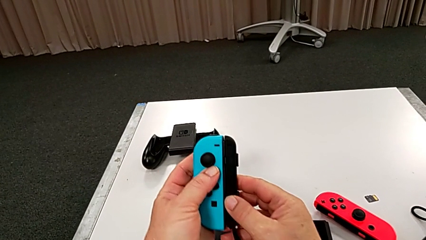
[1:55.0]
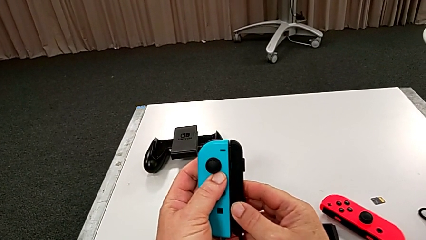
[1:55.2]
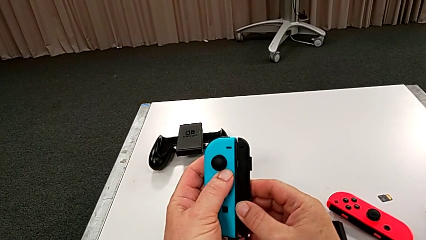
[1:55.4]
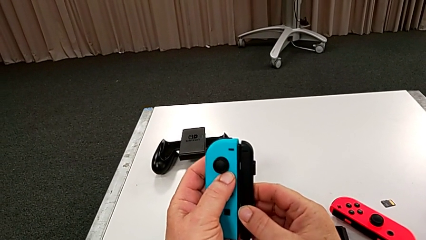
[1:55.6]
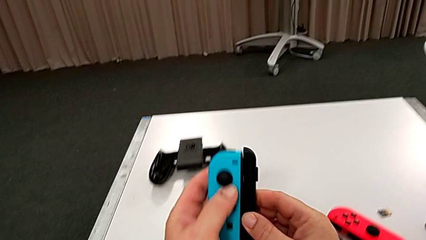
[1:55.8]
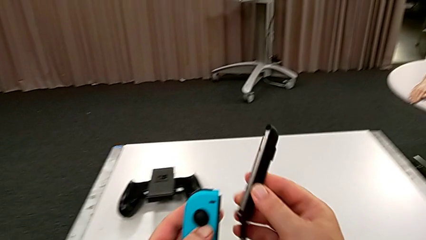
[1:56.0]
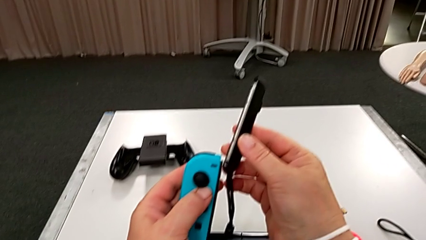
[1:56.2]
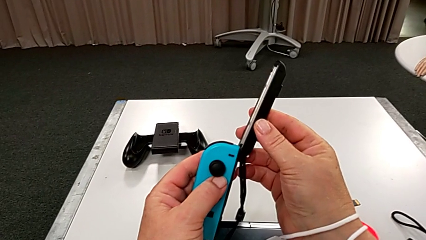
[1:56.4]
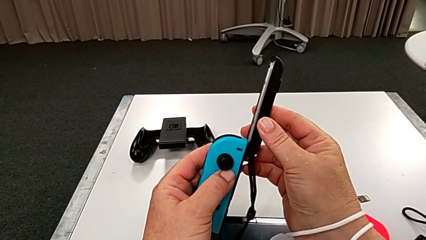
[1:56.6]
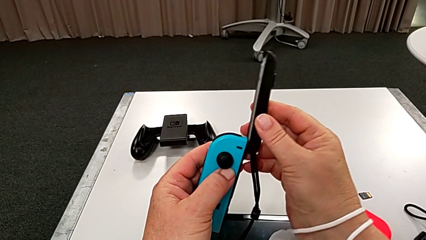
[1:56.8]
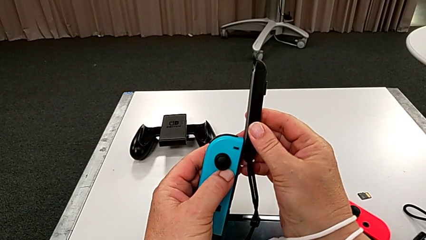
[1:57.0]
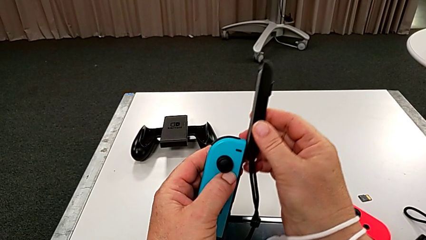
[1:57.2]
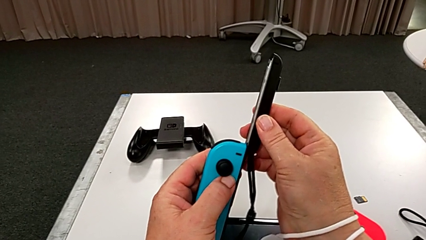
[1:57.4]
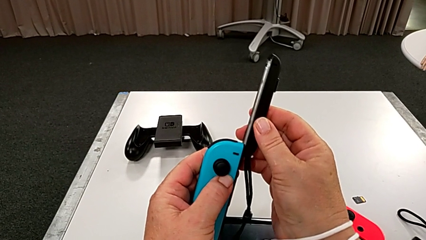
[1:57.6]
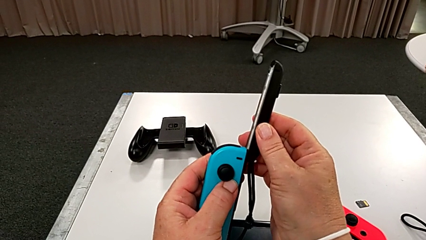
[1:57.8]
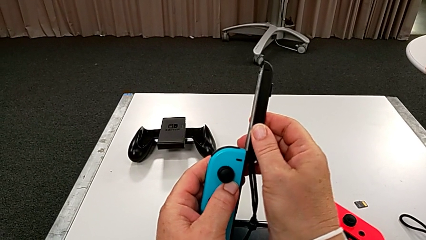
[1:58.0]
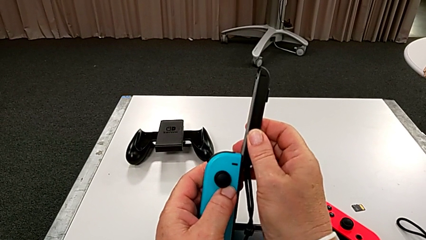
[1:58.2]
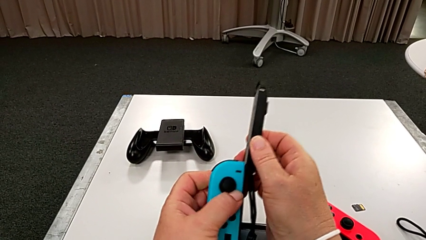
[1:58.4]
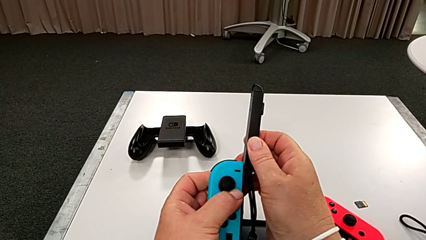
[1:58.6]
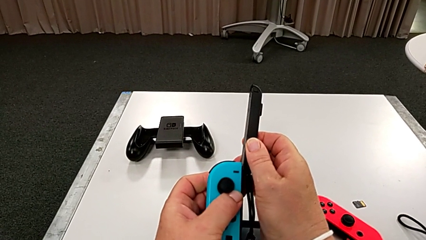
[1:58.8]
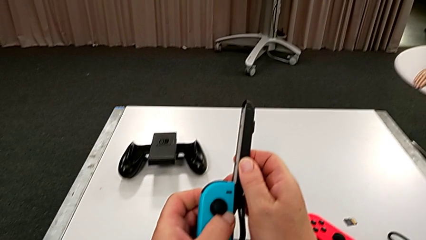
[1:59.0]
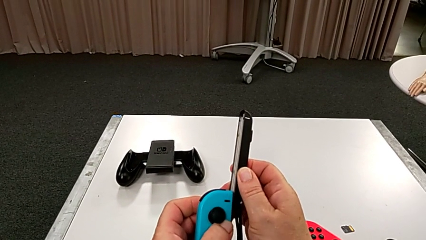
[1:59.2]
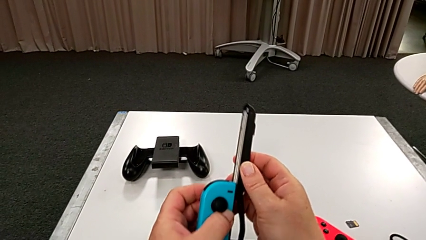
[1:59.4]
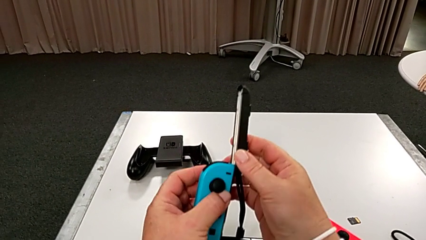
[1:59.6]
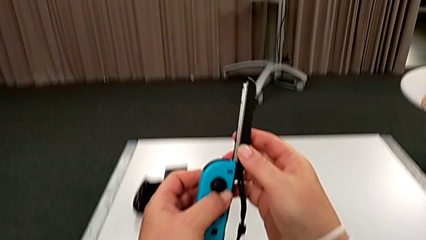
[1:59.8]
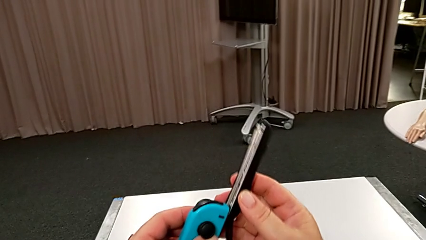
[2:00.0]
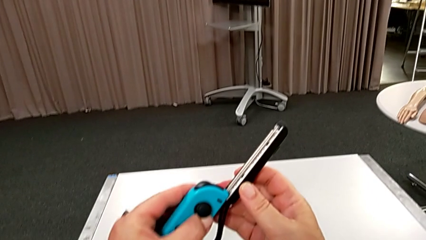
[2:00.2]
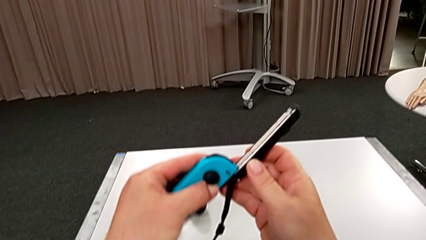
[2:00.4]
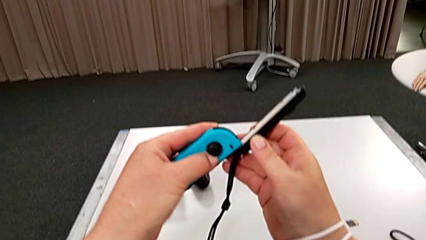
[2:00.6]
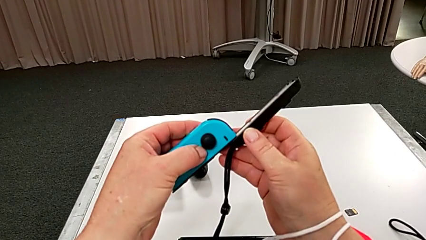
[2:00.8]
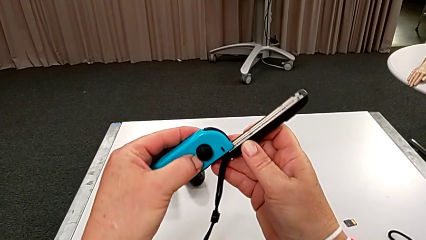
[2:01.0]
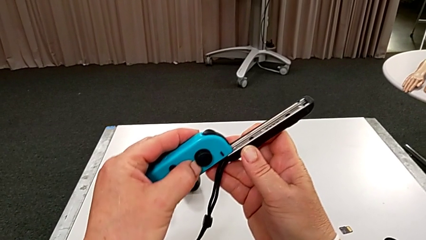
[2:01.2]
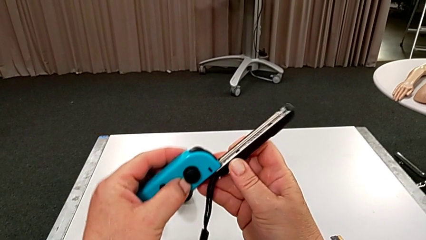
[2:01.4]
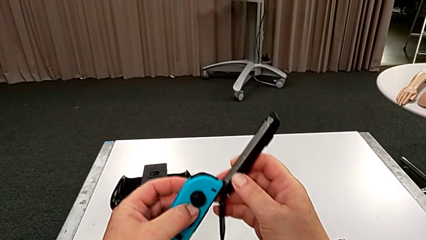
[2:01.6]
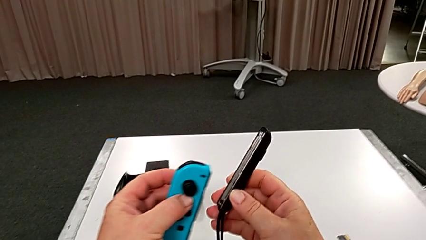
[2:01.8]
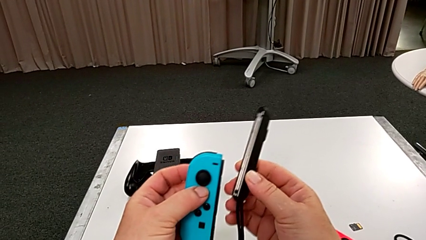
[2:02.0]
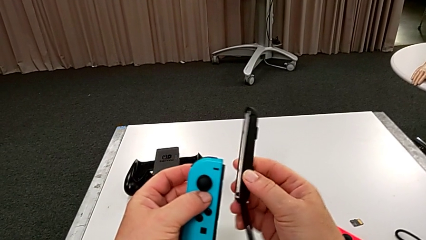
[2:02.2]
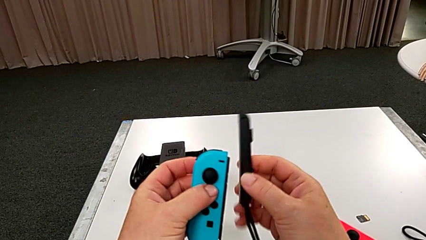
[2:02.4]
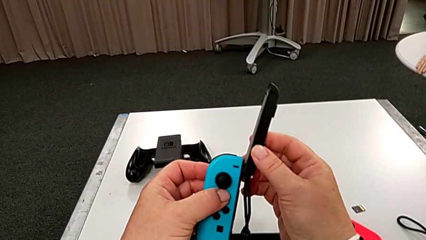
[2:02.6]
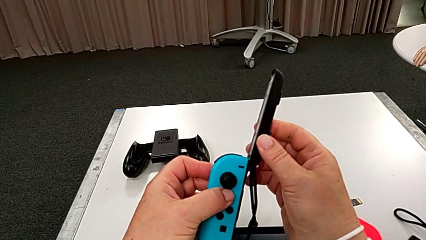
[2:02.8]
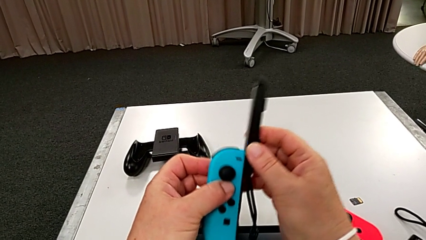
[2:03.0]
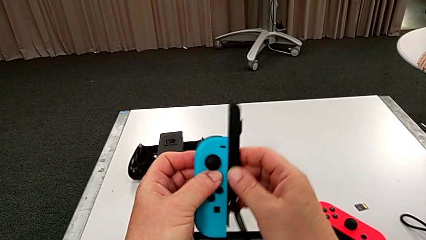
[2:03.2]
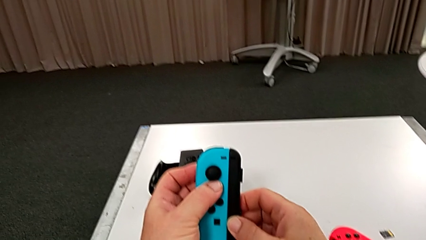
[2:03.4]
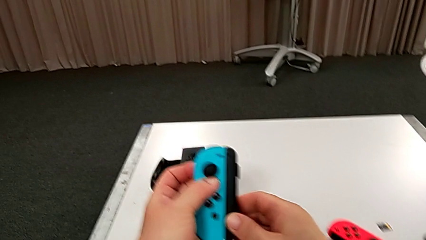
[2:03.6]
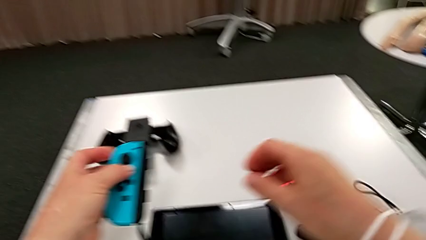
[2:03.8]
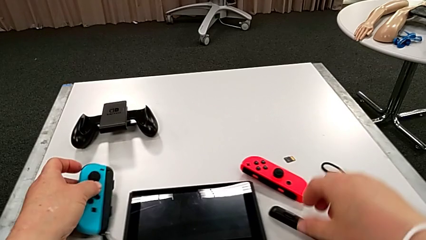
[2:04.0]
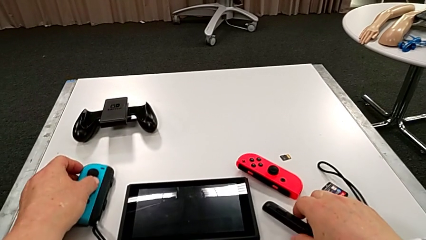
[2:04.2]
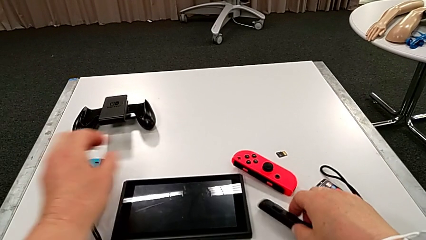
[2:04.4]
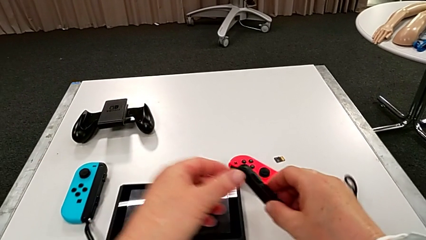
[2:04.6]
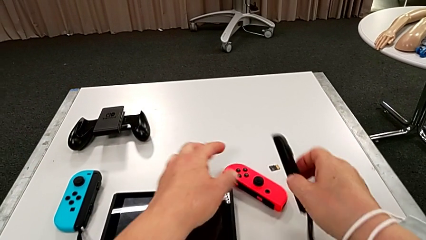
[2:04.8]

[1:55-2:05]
The camera wearer is putting the controllers onto the Joy-Con strap. They keep inserting the blue Joy-Con controller.

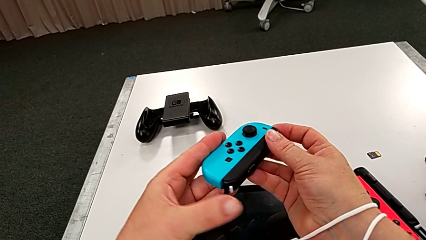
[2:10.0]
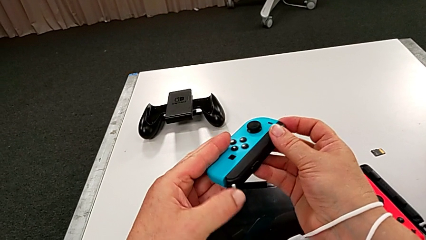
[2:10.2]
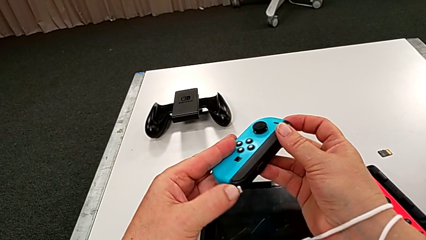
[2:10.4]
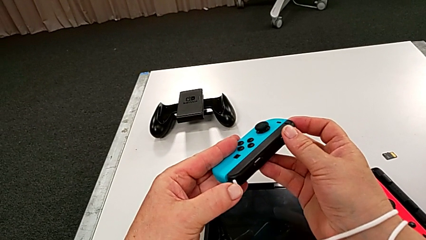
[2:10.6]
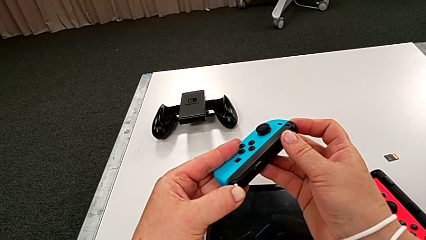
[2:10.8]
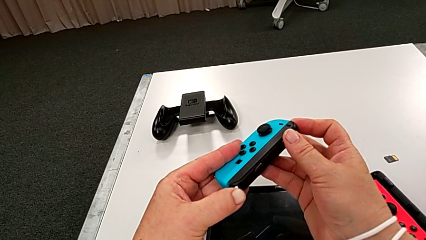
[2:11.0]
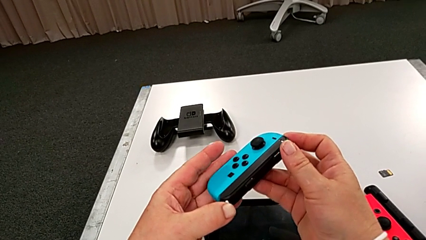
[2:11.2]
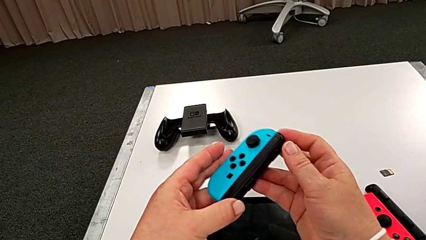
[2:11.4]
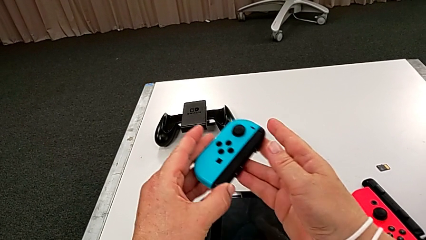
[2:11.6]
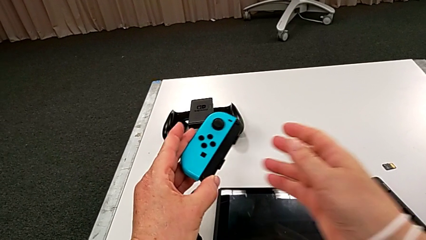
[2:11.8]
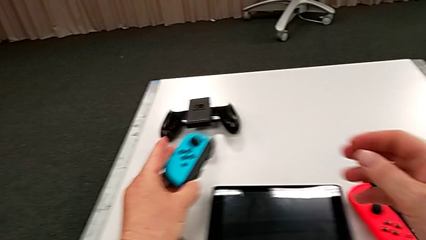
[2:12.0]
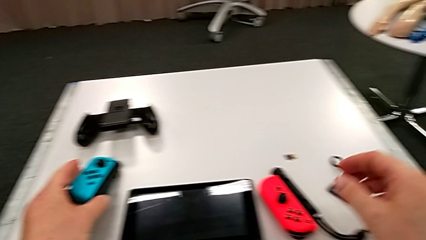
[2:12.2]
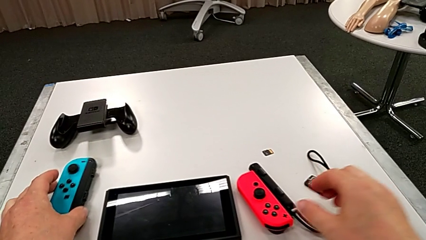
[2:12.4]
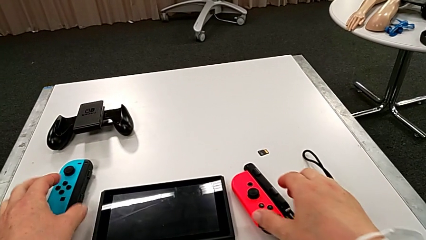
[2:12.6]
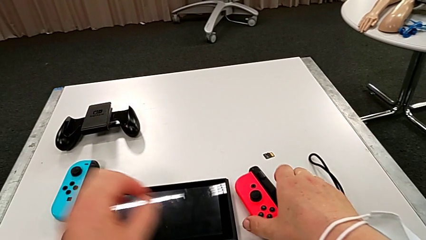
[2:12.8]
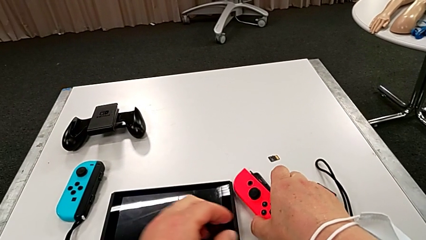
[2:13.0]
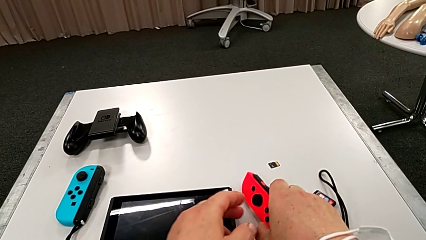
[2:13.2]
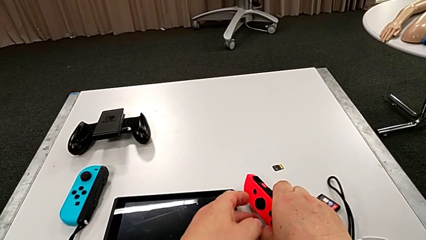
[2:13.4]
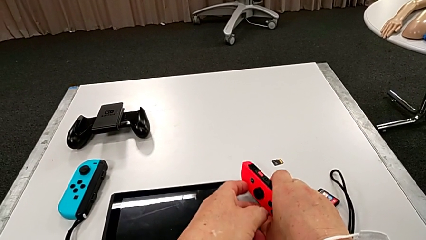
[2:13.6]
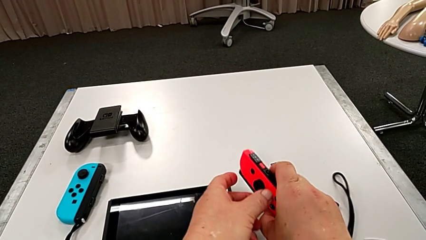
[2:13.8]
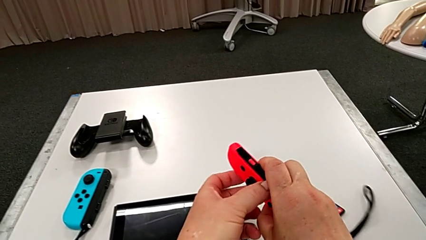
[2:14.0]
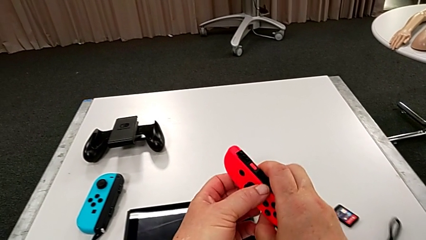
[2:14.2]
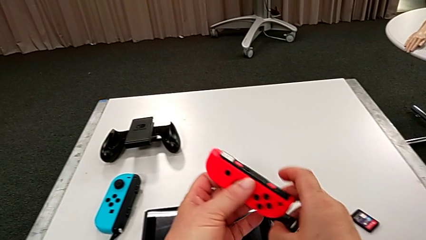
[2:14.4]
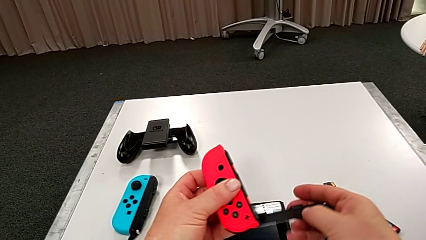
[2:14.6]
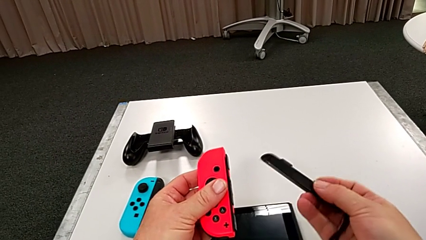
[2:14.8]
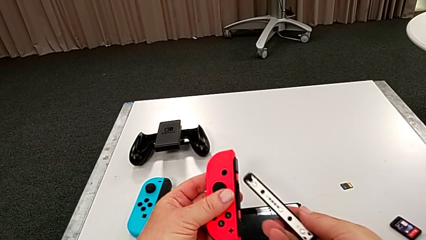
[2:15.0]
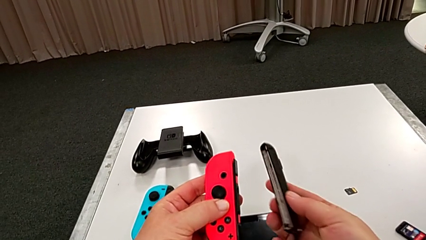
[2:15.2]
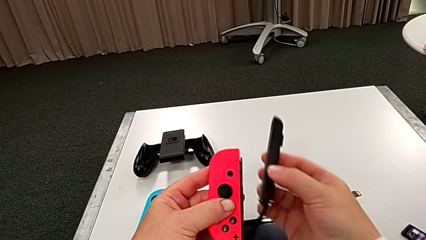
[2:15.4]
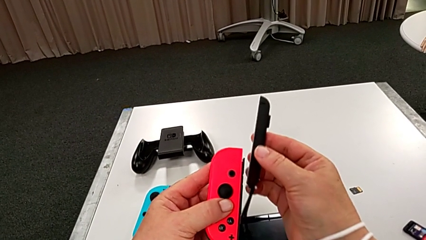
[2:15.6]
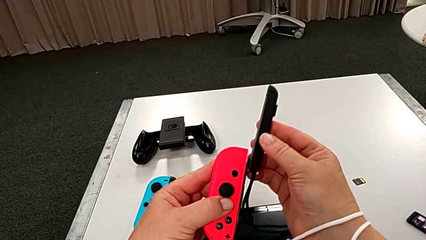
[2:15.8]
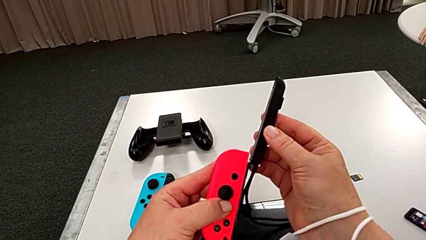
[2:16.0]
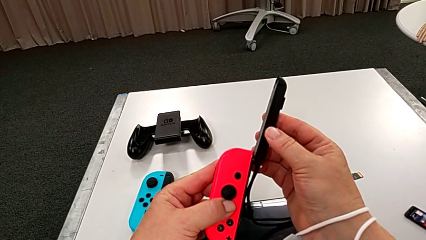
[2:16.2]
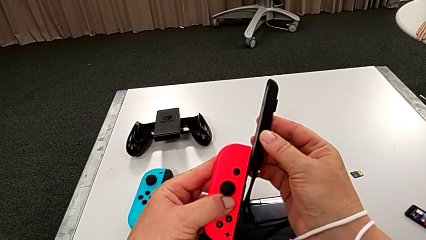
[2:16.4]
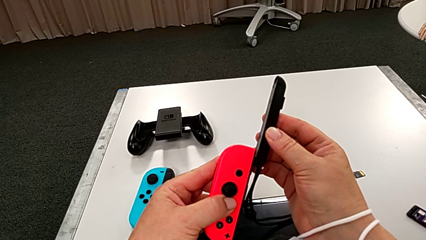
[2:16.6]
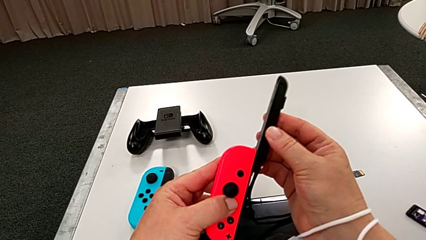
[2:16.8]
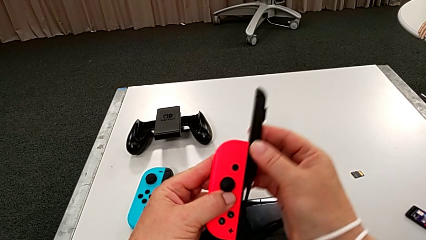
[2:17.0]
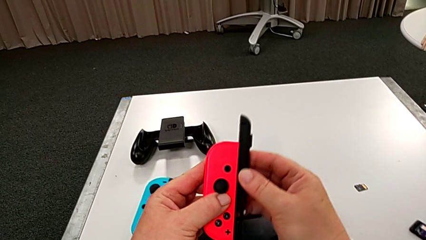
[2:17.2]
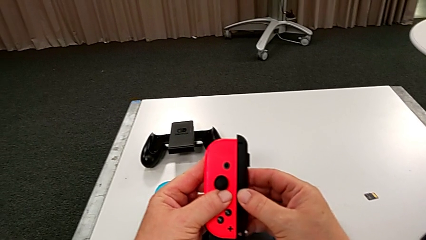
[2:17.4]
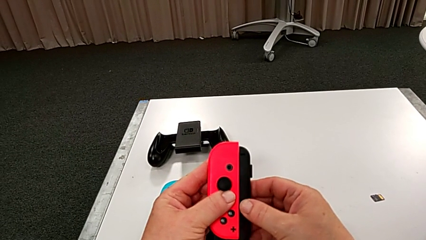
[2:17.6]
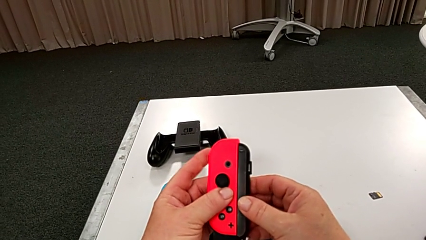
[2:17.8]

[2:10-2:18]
The camera wearer is putting the red controller on the joystick. They lock the blue Joy-Con strap lock, grab the red Joy-Con controller and begin to wrongly insert it on the wrong side.
